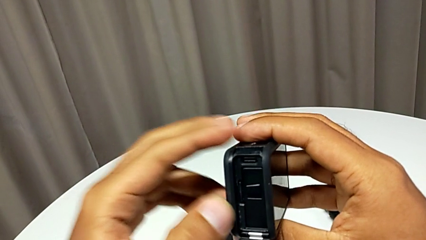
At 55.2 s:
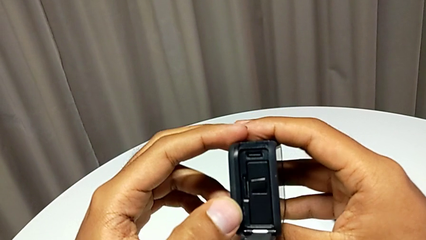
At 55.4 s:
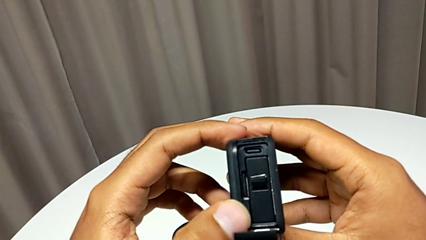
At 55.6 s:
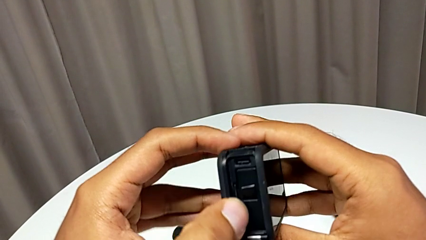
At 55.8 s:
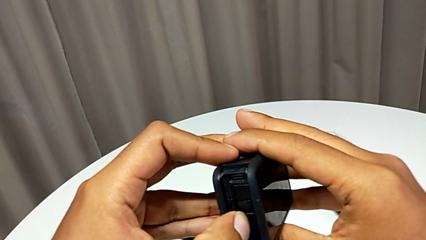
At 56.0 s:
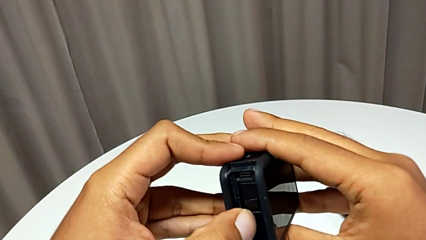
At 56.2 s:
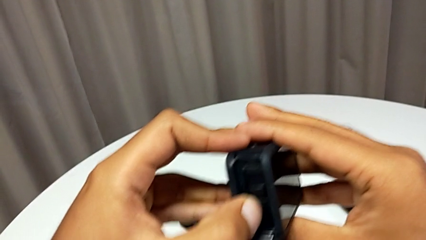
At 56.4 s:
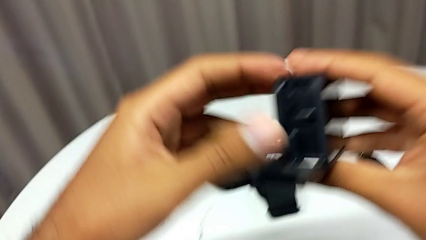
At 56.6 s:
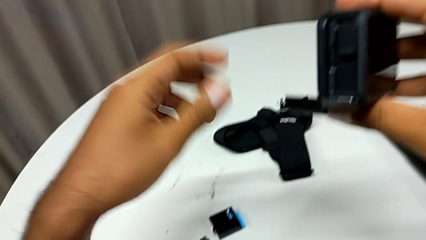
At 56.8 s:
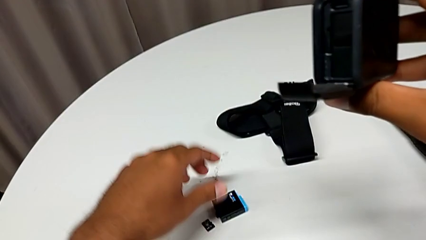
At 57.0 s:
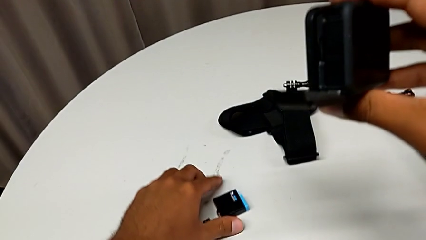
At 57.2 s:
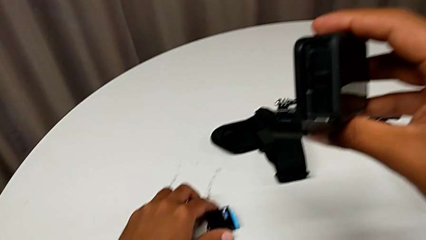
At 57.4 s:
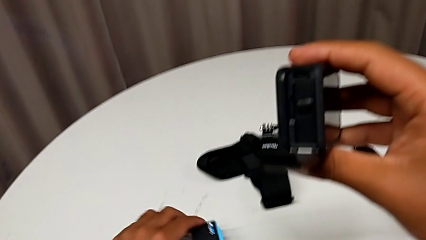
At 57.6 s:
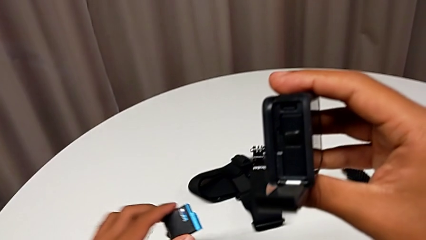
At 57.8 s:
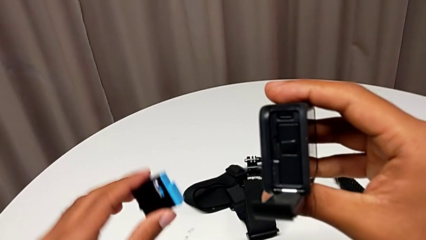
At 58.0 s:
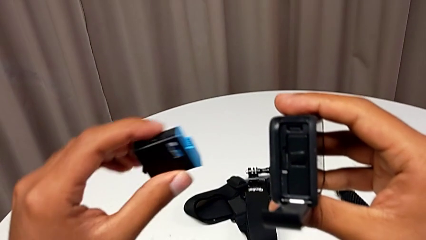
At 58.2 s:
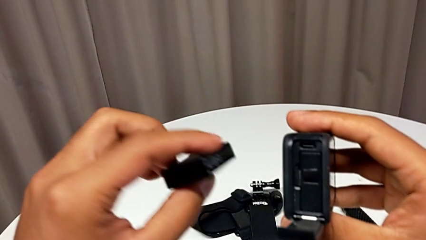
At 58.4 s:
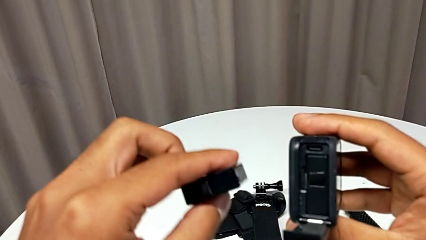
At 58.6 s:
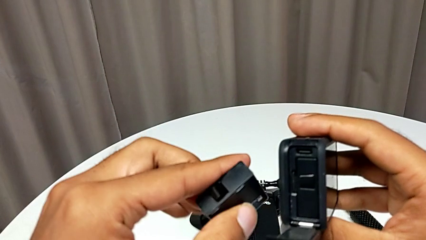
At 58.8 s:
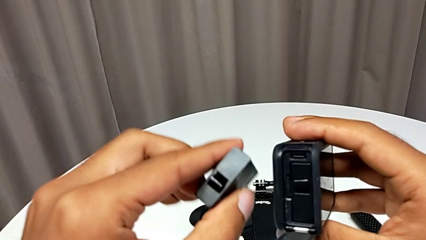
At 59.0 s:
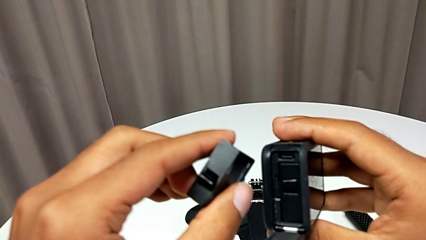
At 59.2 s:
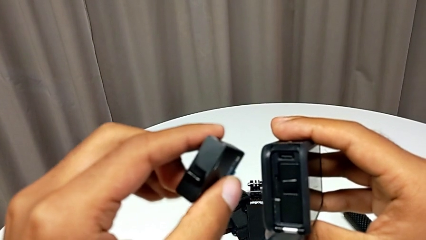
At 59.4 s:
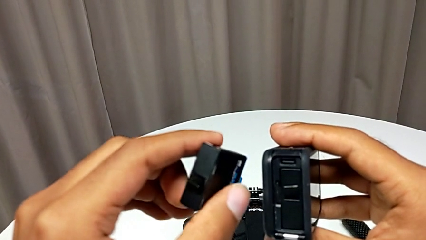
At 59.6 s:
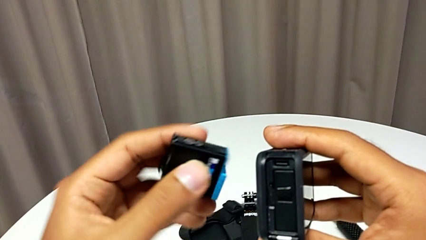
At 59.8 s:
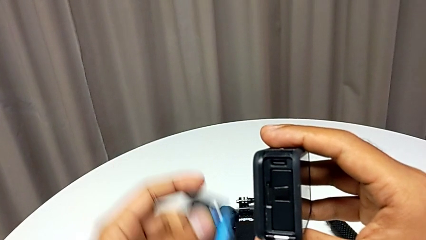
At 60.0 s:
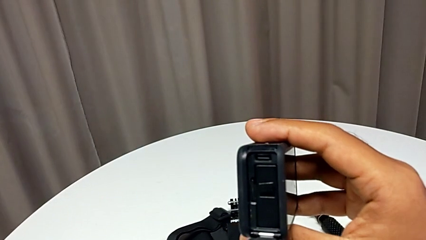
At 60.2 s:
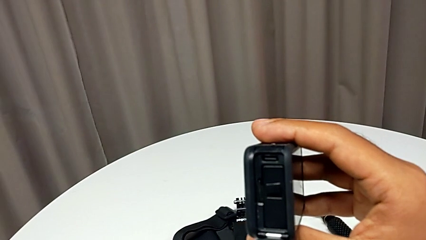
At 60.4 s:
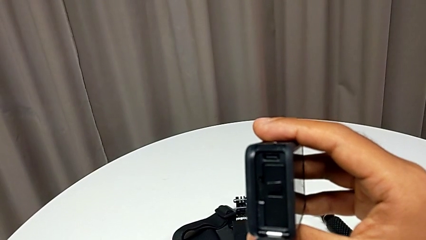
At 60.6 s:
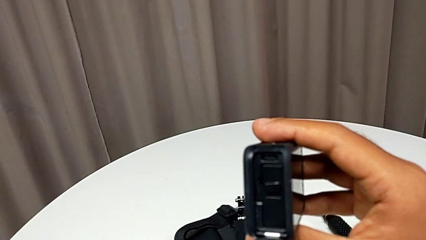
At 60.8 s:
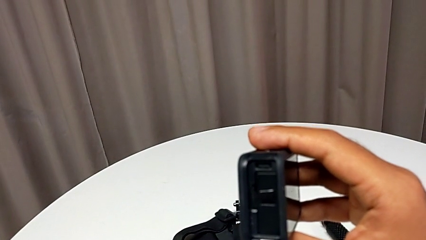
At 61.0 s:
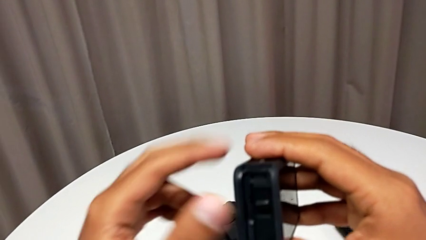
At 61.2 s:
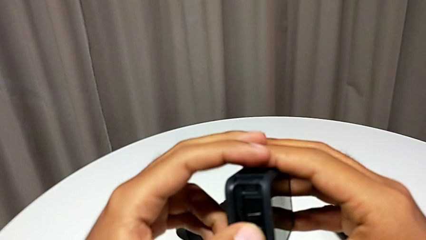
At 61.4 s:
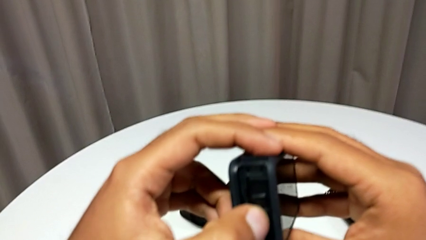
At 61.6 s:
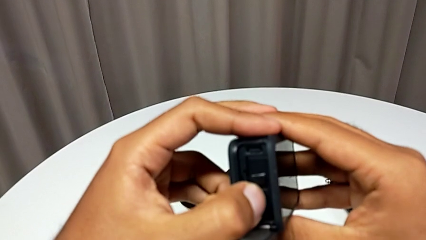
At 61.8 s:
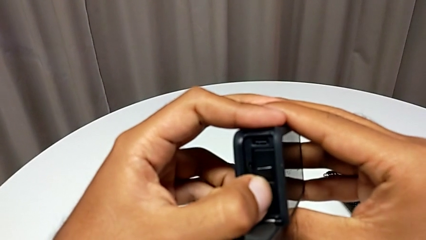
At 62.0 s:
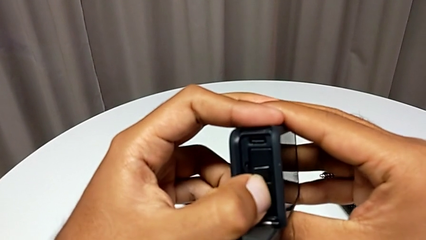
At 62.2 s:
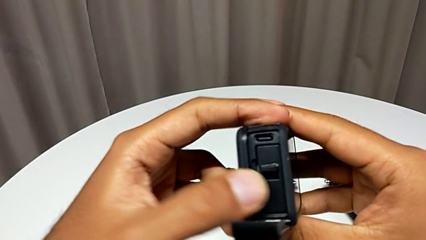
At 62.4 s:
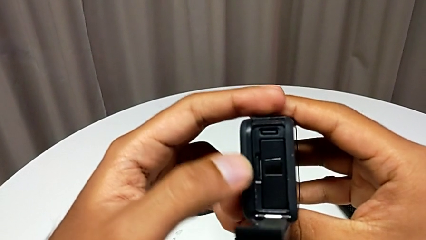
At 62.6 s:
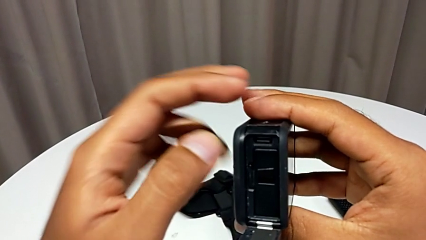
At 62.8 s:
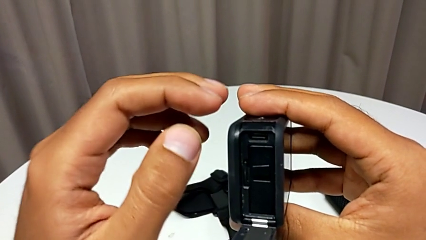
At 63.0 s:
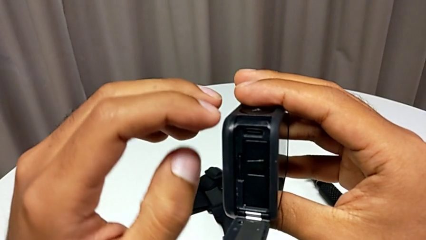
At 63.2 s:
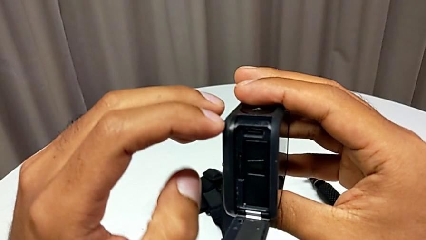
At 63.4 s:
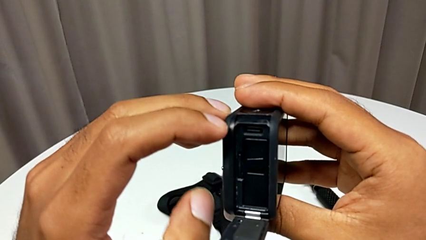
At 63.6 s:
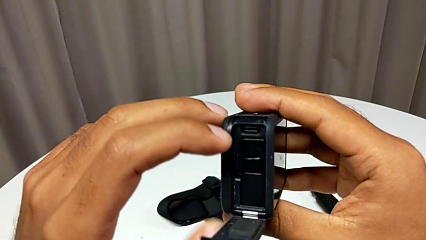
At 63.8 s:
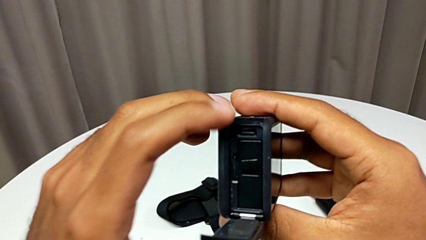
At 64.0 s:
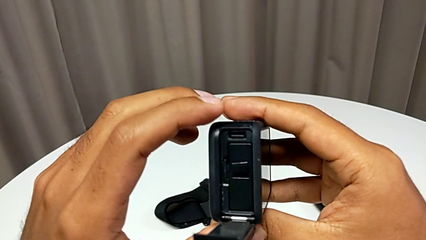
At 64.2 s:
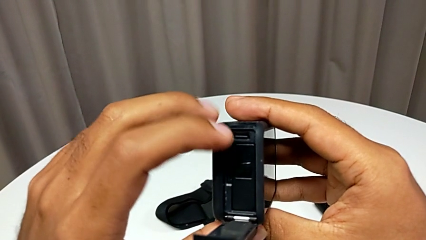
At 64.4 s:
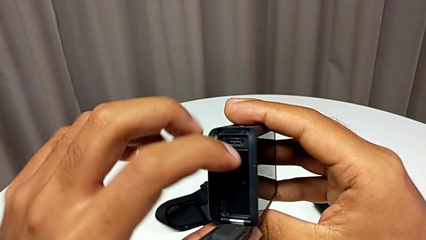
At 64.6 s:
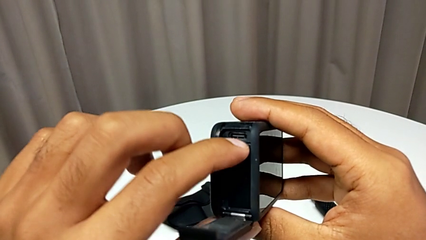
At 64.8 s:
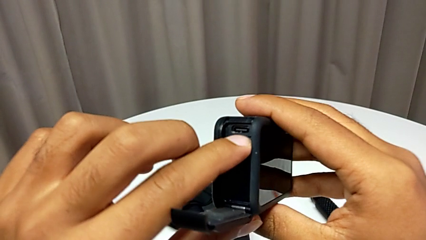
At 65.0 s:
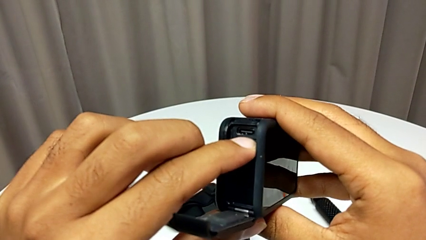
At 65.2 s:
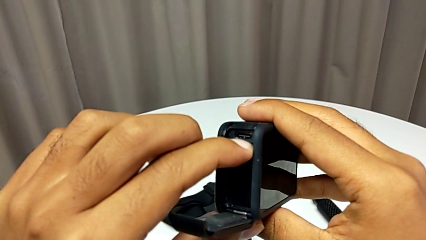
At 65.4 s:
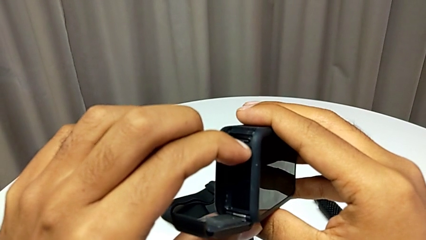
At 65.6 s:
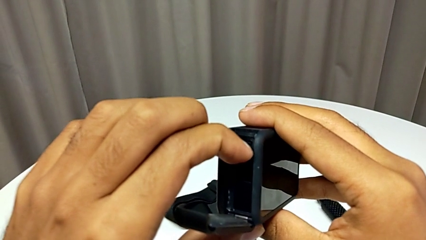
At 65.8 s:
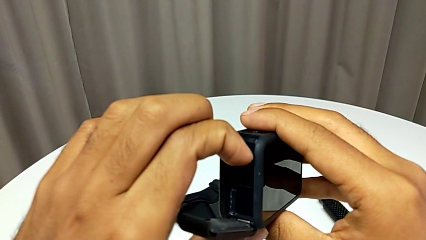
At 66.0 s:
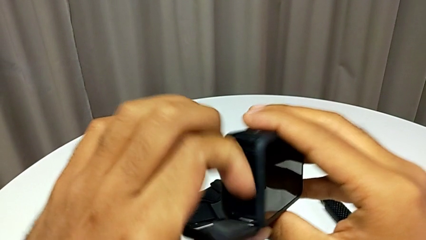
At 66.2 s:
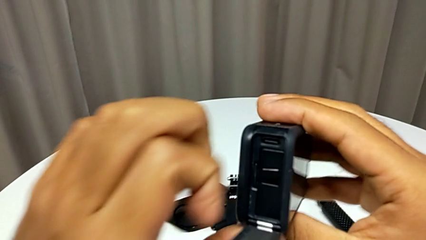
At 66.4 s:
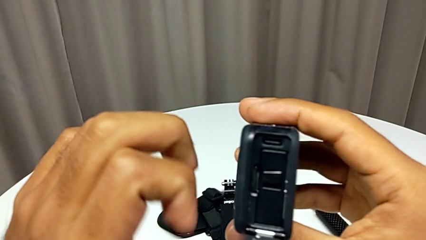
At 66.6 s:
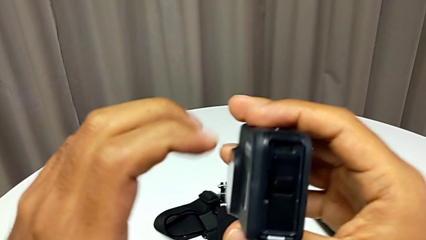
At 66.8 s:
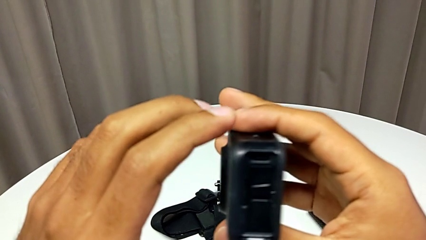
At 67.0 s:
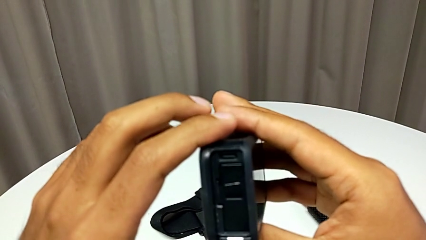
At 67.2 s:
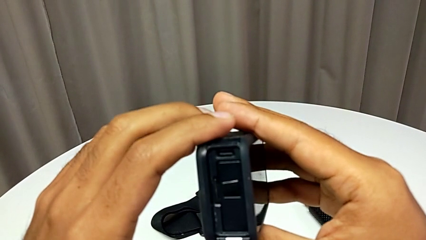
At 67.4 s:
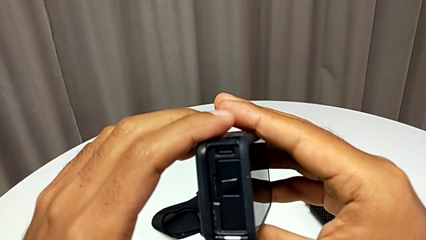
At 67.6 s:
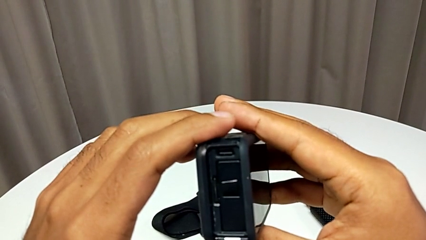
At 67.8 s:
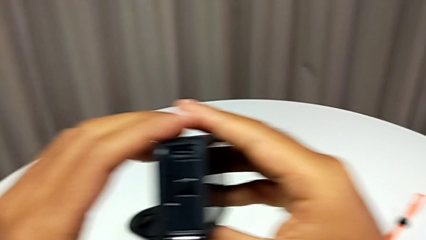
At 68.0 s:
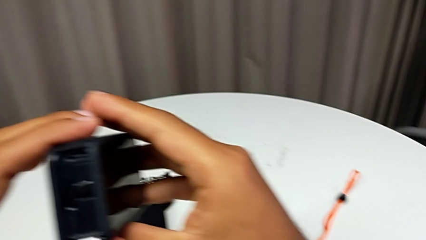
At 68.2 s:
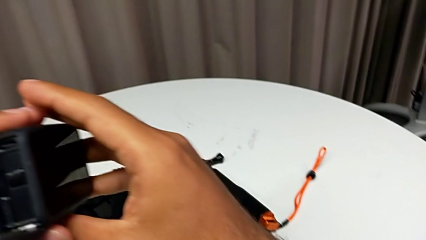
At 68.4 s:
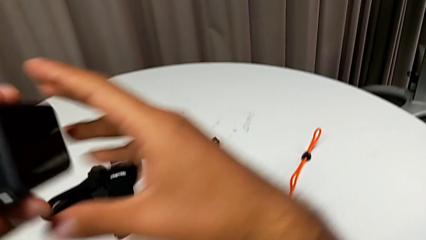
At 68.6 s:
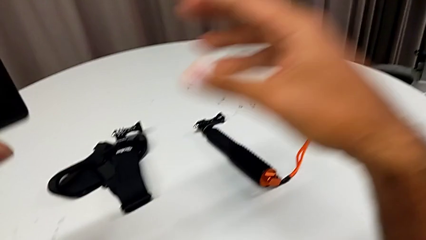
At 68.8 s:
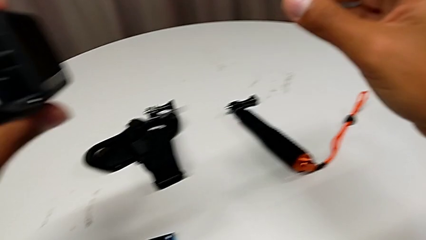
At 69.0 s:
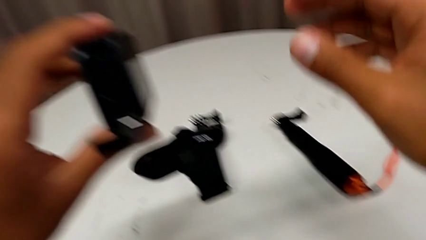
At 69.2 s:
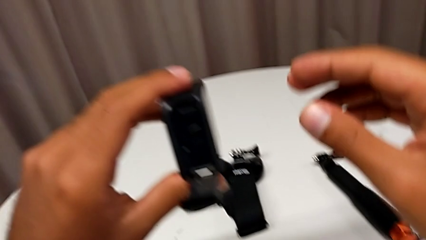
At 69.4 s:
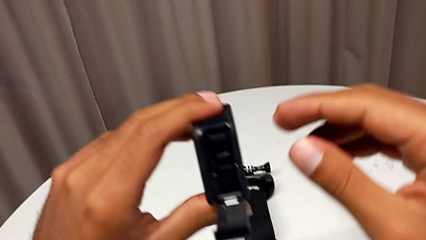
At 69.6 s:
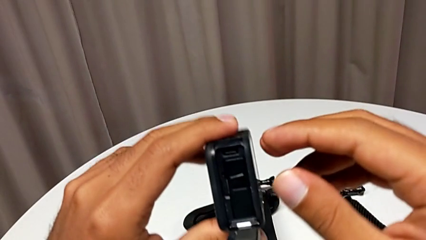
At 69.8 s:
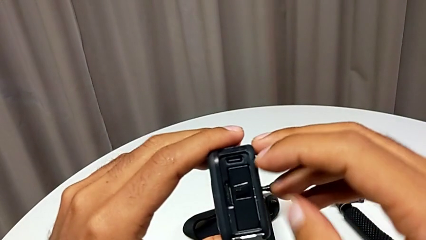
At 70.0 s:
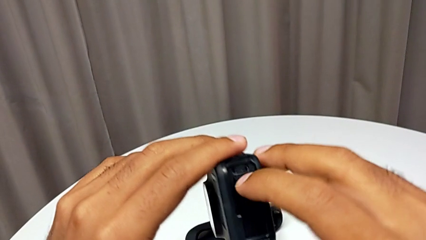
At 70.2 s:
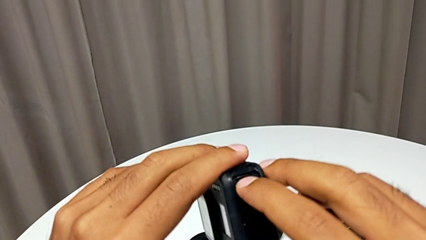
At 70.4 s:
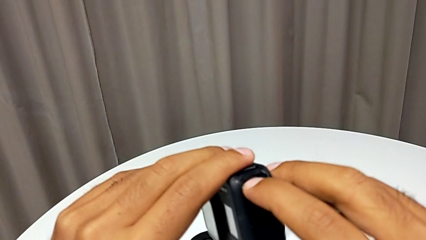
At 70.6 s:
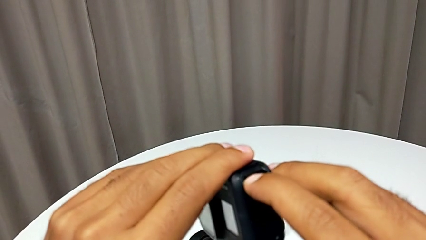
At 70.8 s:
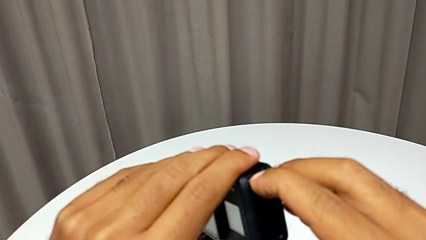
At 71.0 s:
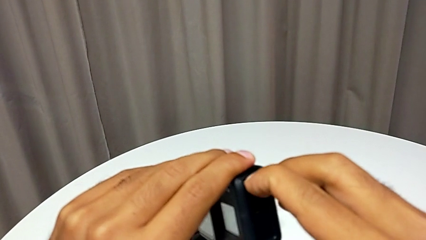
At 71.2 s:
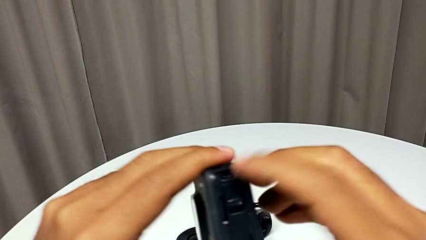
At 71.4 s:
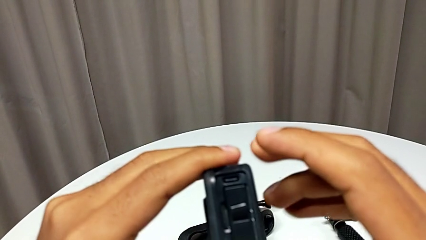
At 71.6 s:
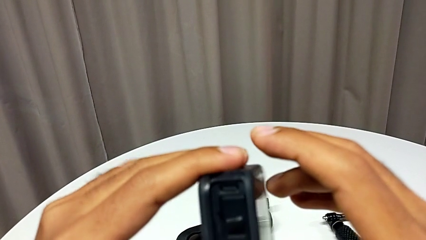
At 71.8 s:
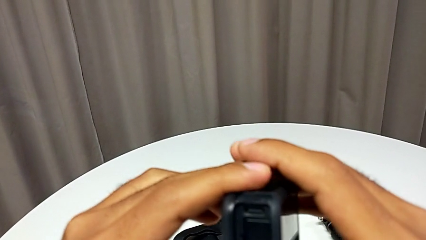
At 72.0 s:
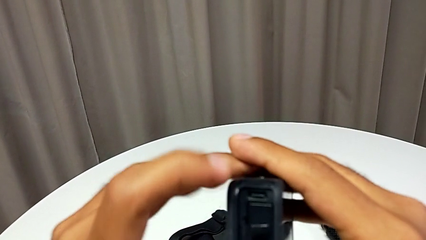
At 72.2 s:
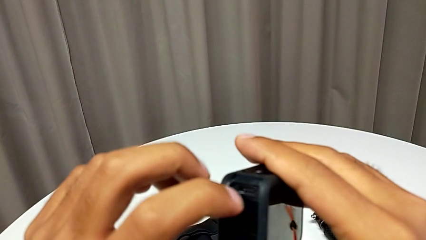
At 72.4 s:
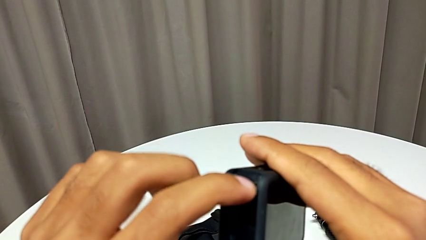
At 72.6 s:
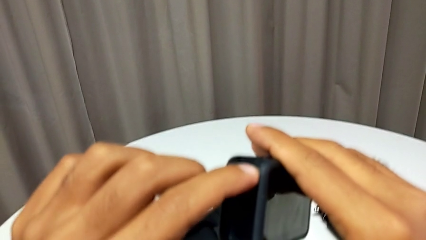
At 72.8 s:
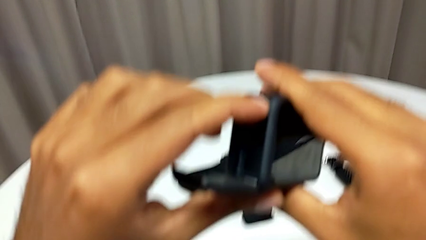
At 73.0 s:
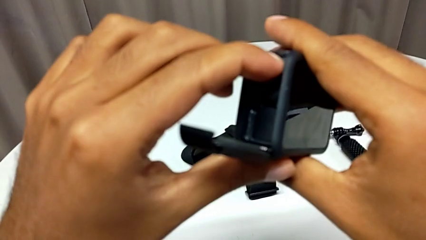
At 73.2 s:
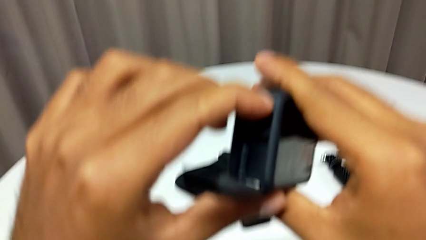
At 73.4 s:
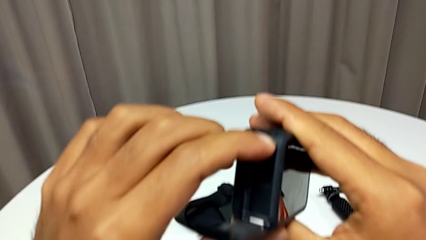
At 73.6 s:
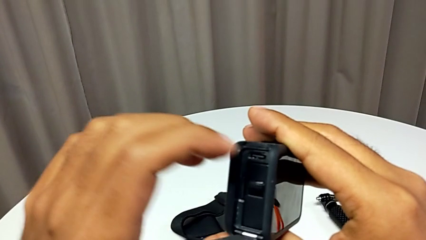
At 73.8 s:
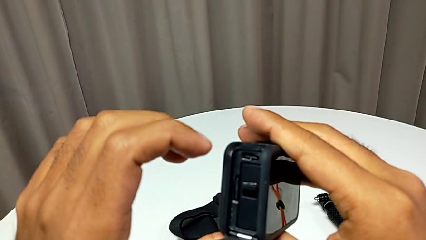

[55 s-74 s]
The camera wearer is changing the battery regularly. They grab the new battery, place it and withdraw the battery door.
